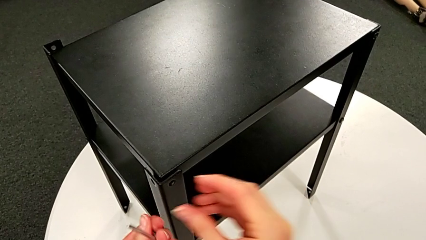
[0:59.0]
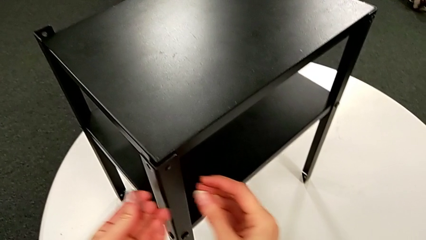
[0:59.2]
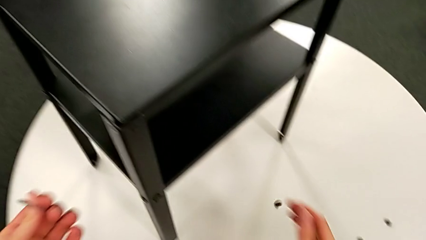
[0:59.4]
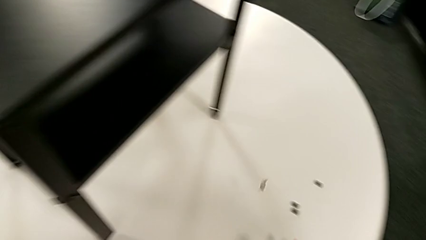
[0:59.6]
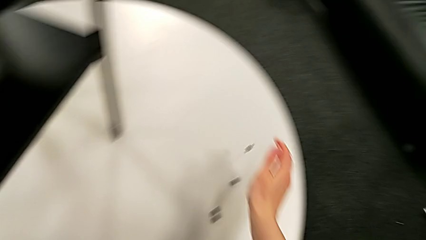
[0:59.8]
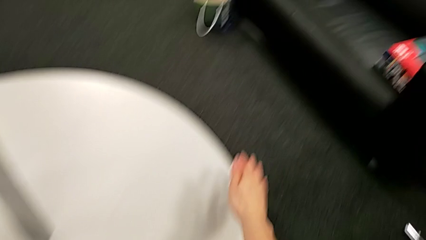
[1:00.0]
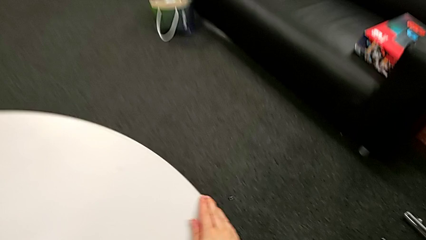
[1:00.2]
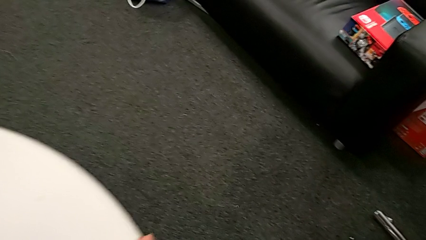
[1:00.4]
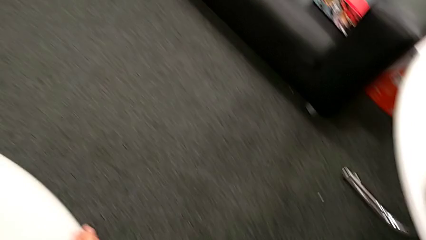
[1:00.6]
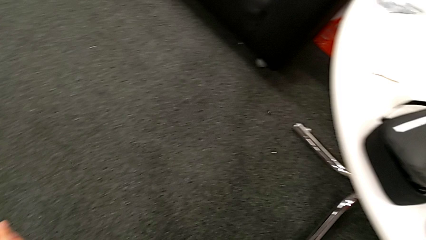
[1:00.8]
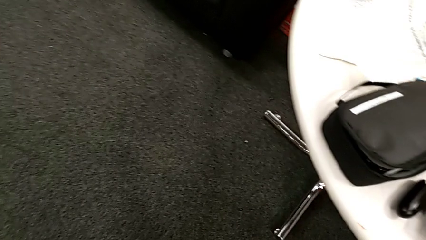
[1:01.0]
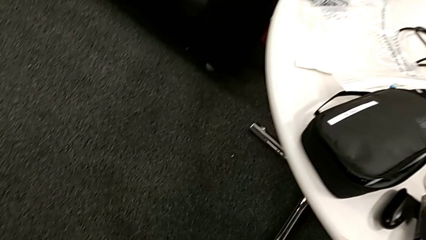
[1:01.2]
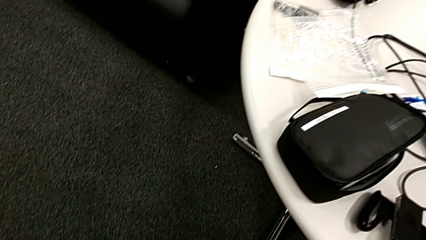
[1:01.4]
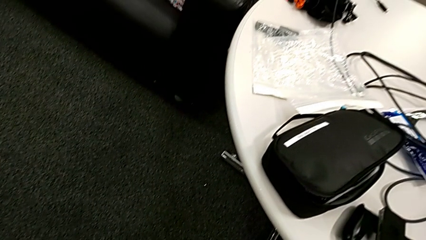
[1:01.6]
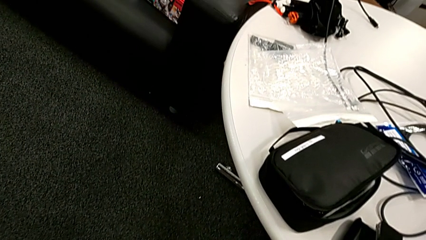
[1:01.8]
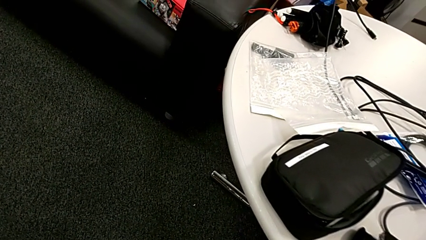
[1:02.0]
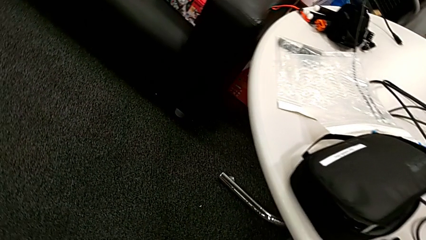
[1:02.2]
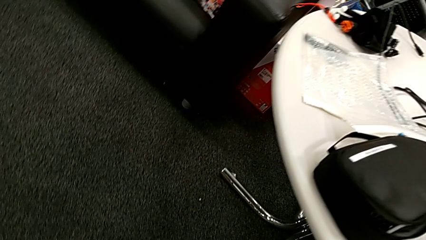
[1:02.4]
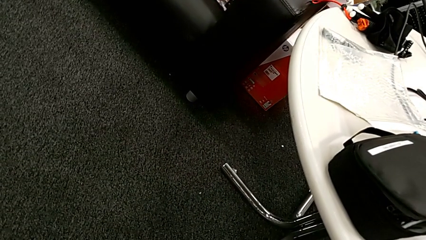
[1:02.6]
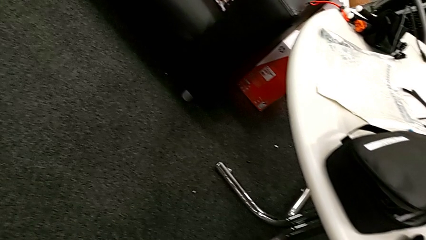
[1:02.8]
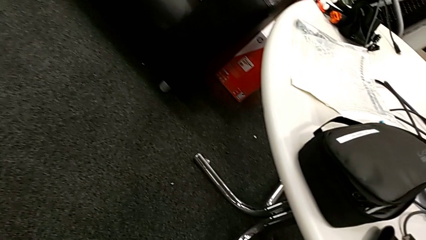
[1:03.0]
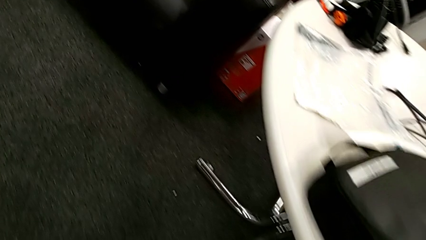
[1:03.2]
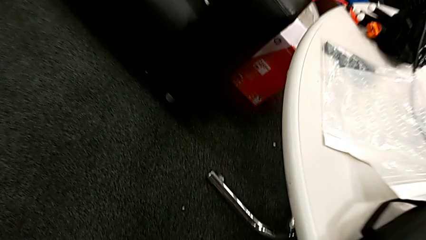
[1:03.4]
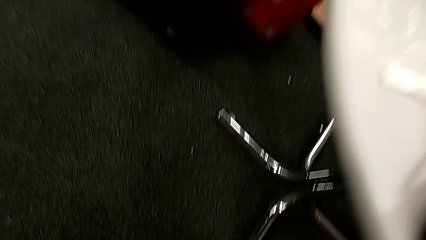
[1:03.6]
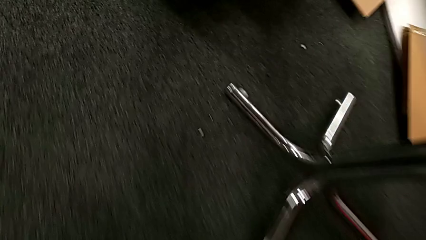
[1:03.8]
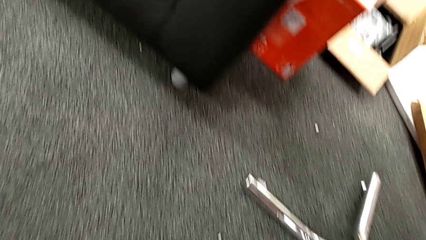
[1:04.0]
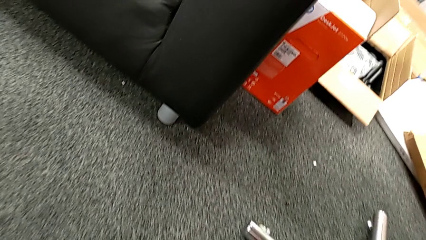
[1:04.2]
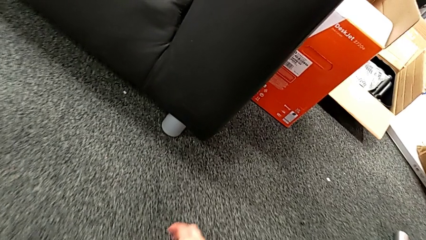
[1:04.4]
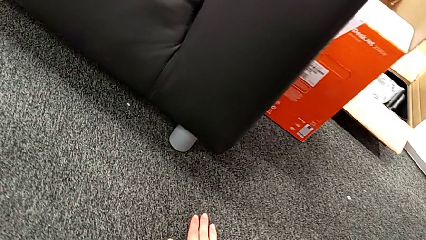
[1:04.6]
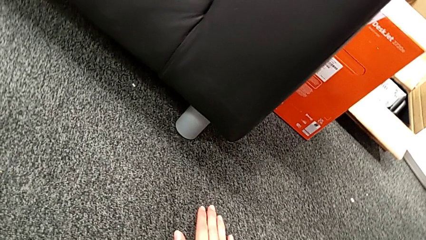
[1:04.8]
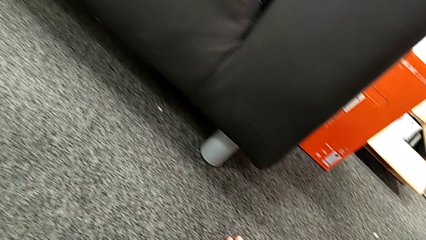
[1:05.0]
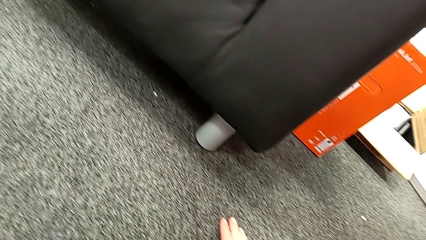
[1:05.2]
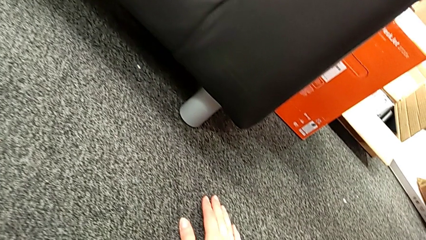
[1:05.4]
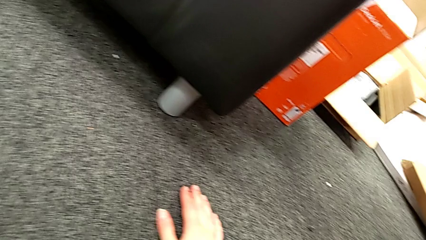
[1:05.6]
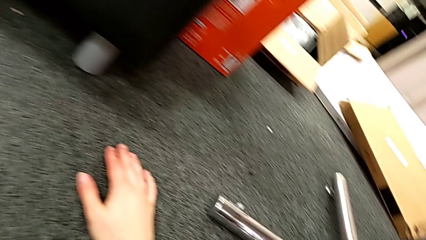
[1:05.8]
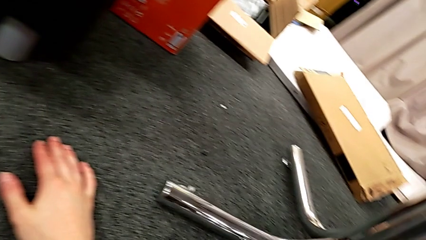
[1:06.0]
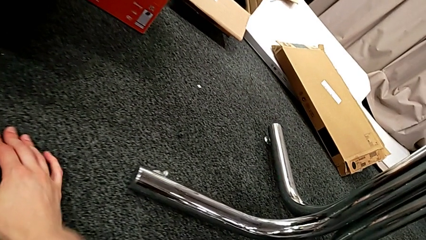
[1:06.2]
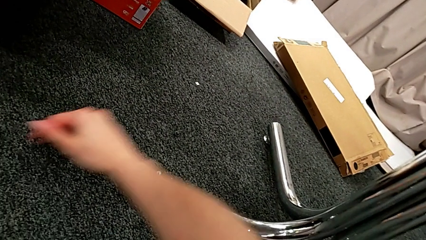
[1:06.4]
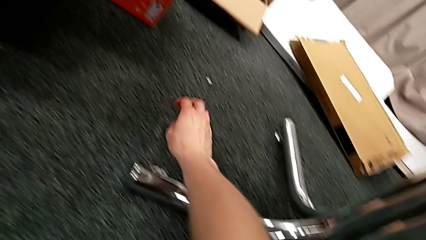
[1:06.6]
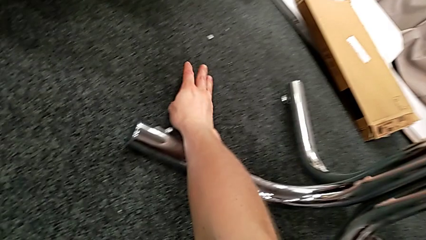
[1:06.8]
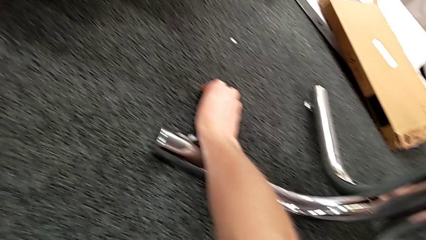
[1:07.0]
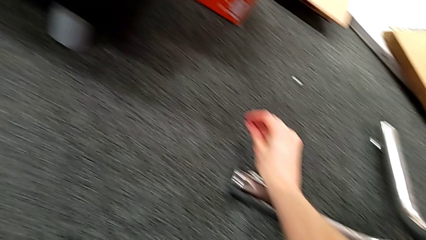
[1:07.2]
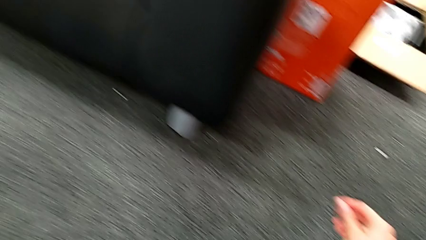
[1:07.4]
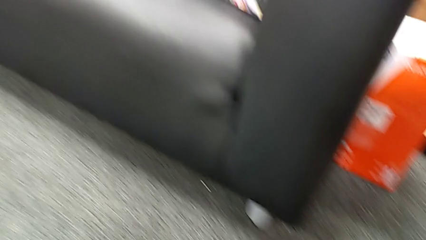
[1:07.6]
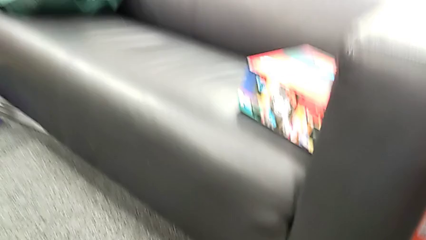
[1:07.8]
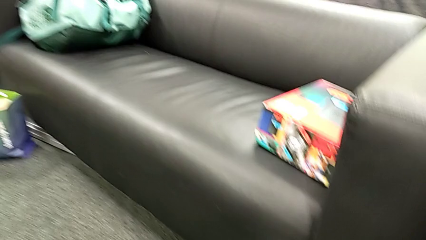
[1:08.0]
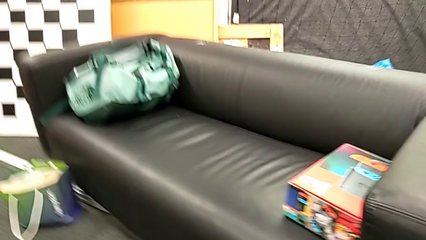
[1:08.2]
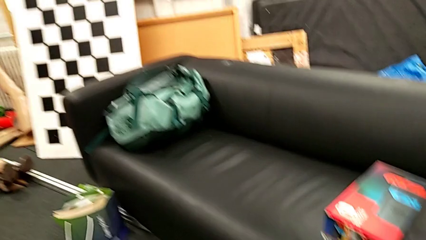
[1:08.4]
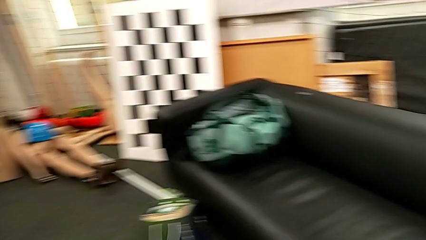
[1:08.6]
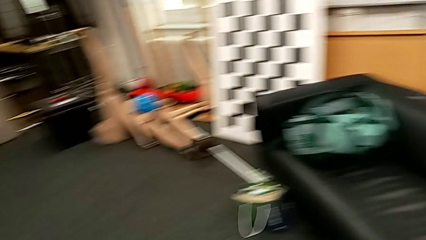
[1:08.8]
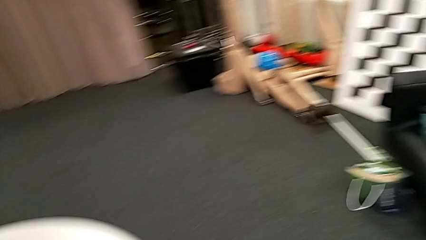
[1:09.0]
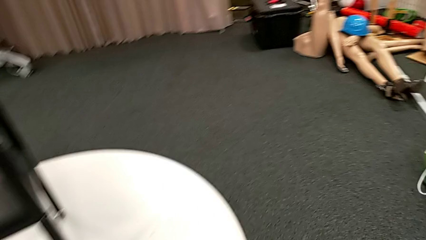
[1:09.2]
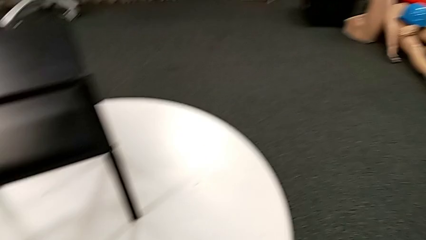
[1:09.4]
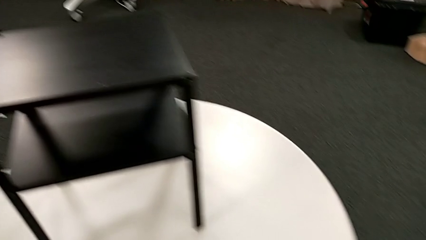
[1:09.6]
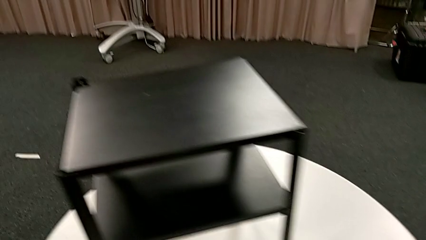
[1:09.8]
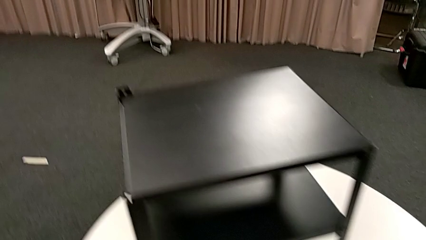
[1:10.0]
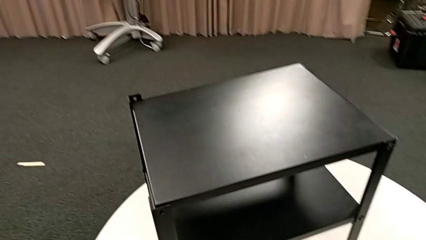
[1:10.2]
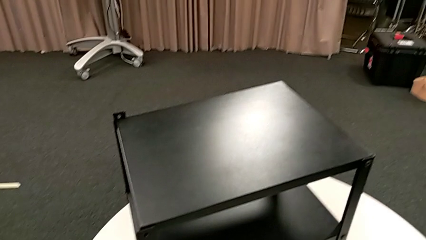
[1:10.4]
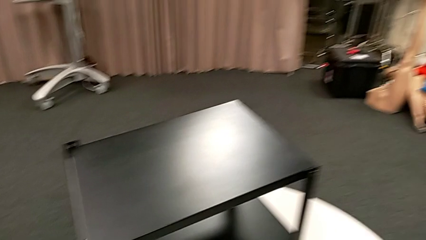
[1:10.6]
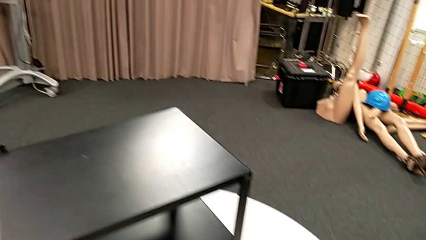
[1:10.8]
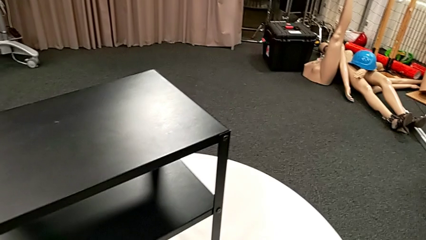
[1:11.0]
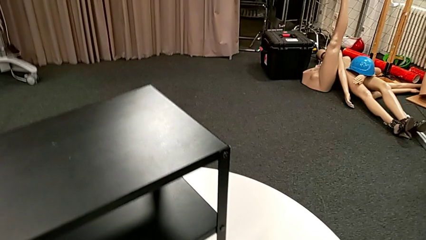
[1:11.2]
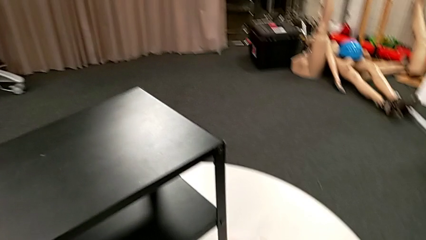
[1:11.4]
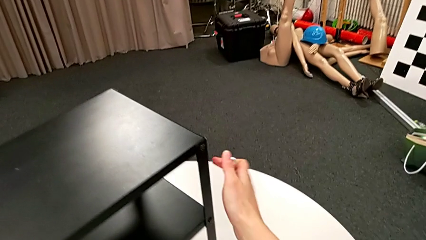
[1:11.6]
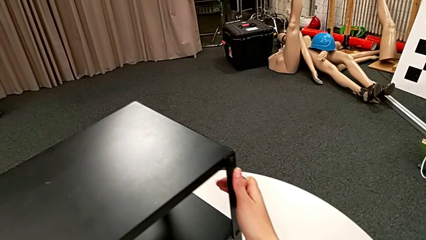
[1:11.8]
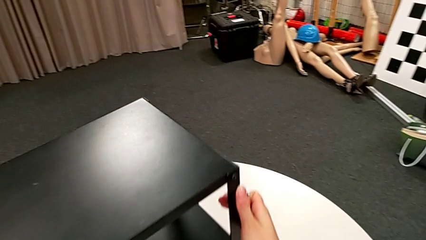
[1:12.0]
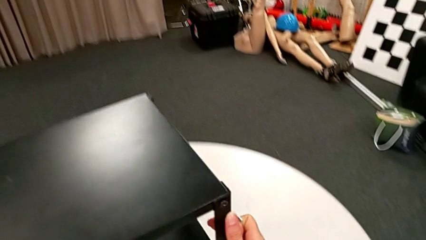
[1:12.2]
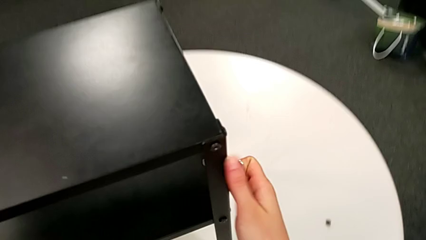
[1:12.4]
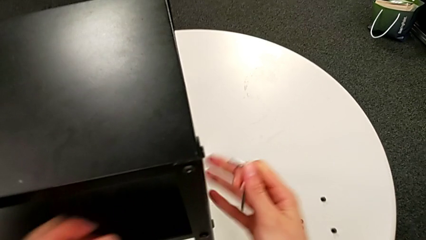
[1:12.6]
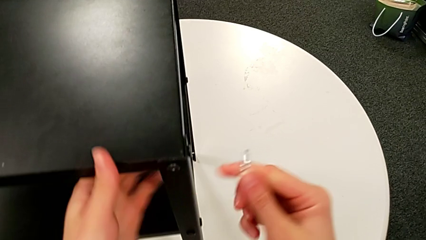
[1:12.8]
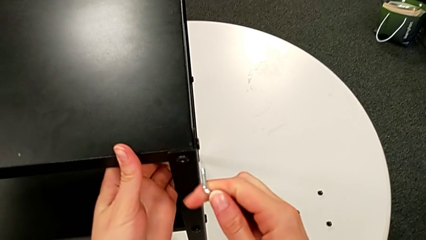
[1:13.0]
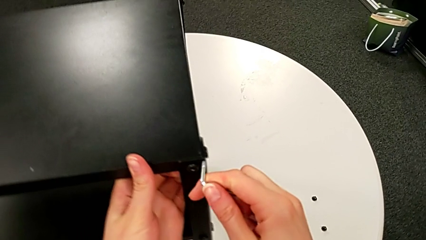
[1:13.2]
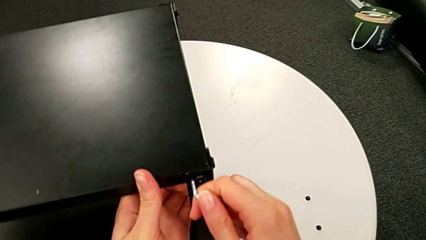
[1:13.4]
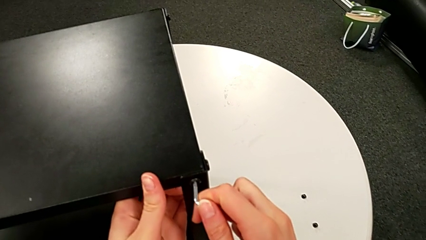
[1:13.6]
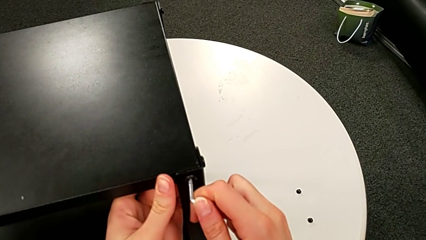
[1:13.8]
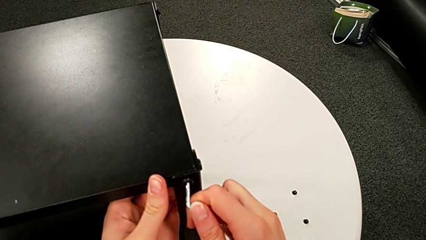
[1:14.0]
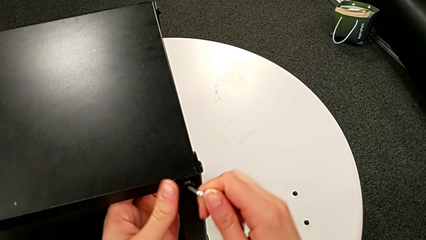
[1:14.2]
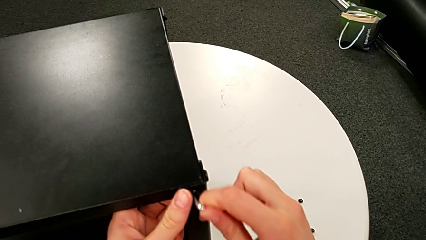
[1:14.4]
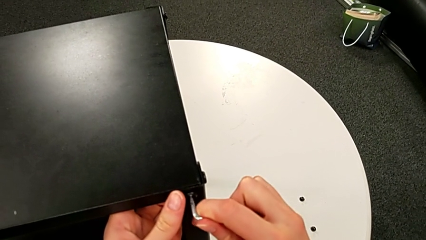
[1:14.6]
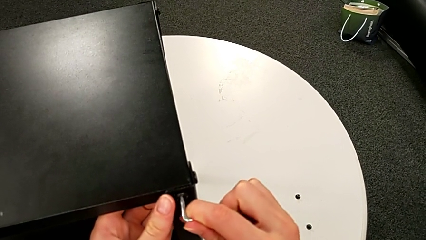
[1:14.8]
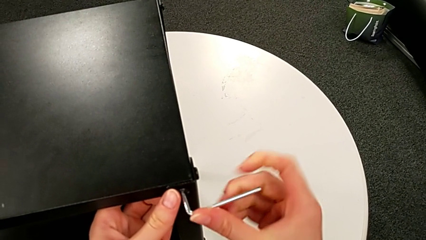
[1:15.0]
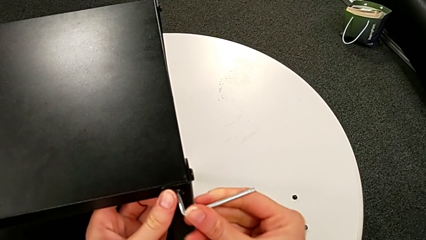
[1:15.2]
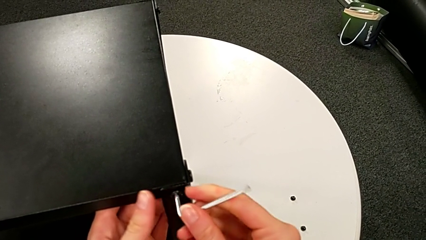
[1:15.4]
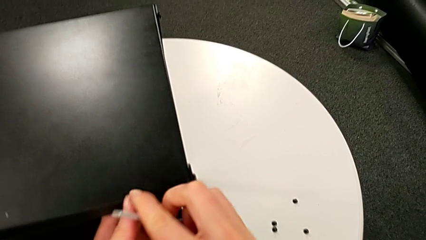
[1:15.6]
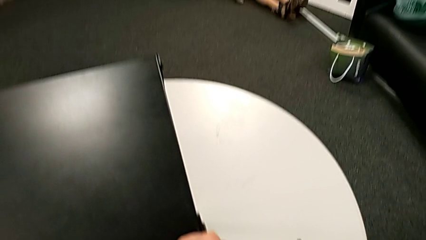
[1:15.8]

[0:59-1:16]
The camera wearer is disassembling the first leg of the table. They wrongly drop the hex socket head, approach it, grab it, place it, rotate the nightstand and insert the Allen wrench.
